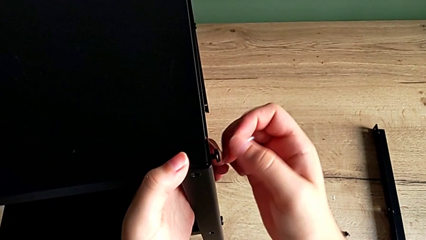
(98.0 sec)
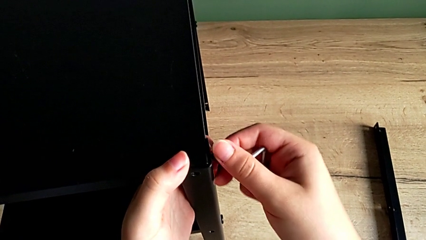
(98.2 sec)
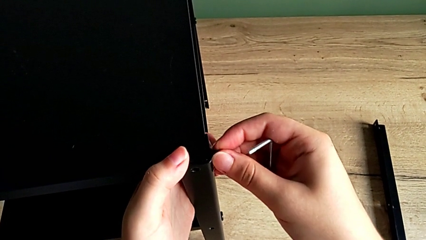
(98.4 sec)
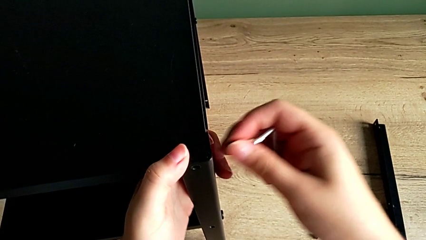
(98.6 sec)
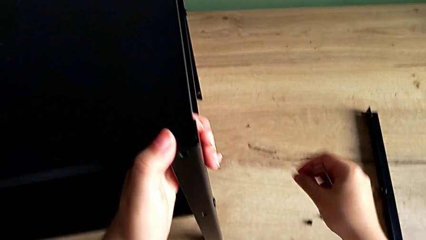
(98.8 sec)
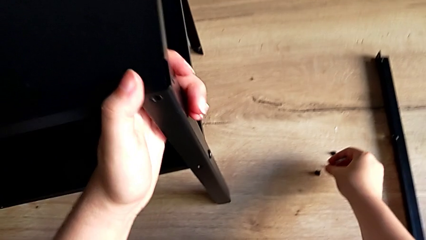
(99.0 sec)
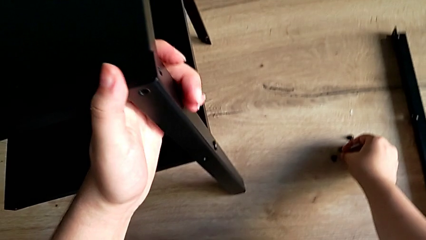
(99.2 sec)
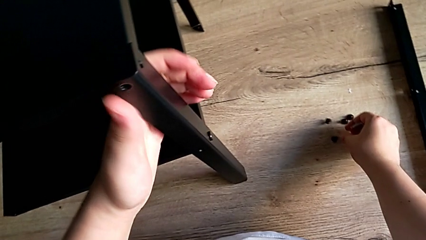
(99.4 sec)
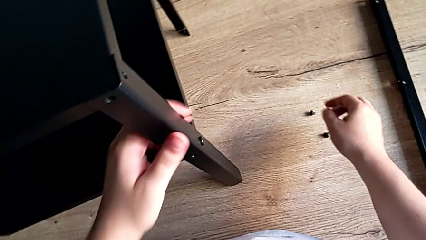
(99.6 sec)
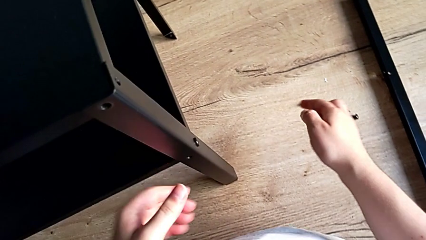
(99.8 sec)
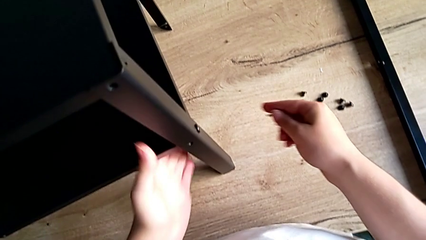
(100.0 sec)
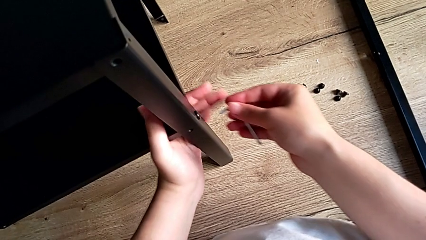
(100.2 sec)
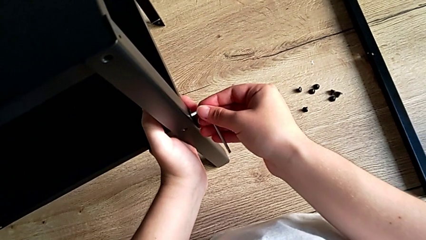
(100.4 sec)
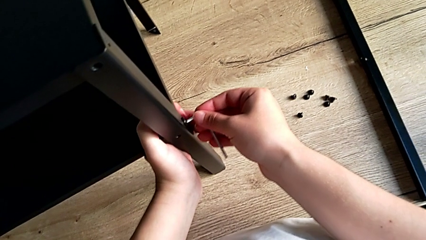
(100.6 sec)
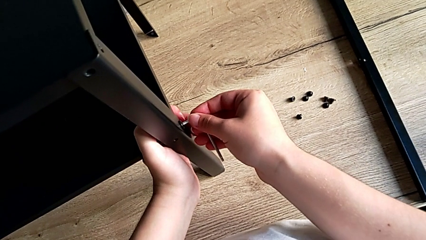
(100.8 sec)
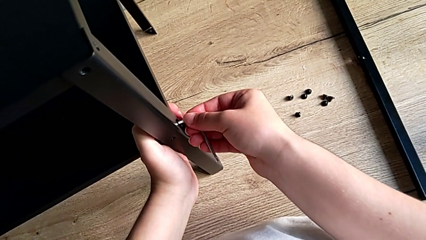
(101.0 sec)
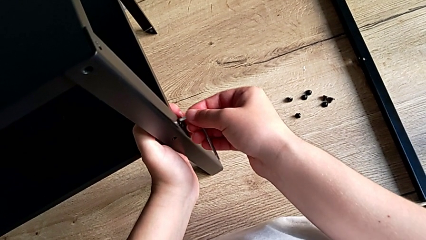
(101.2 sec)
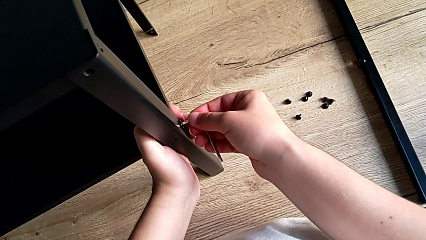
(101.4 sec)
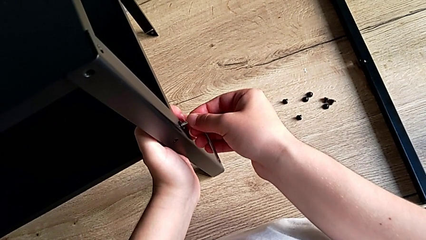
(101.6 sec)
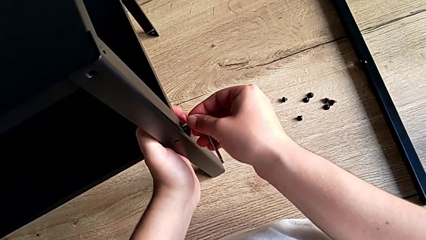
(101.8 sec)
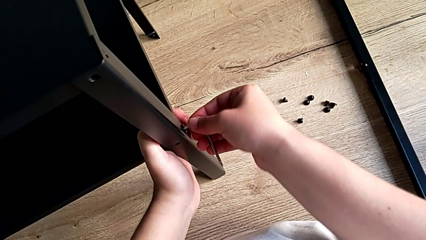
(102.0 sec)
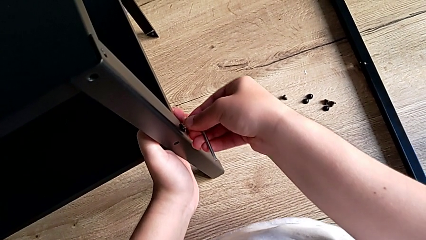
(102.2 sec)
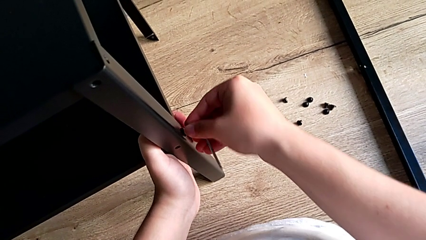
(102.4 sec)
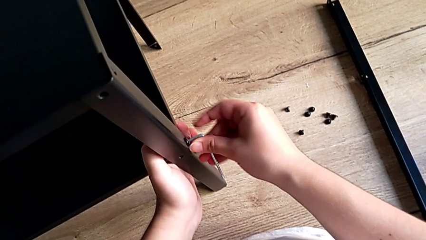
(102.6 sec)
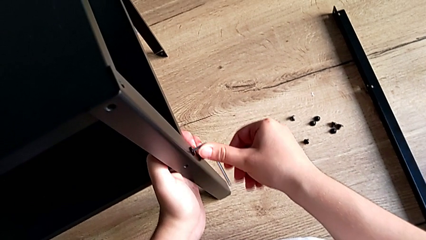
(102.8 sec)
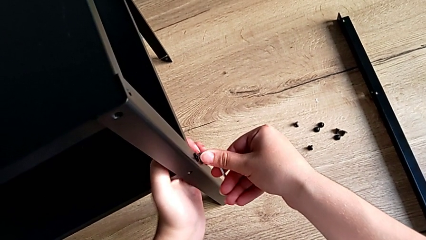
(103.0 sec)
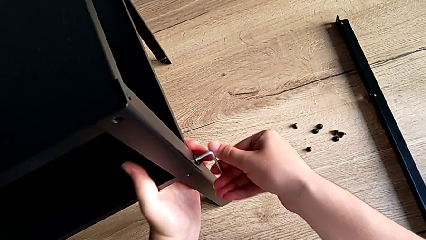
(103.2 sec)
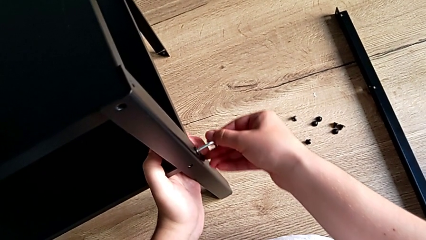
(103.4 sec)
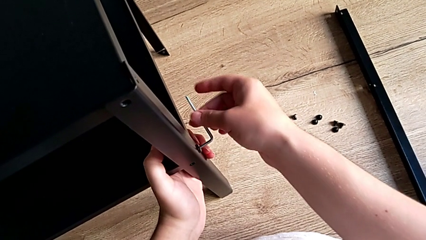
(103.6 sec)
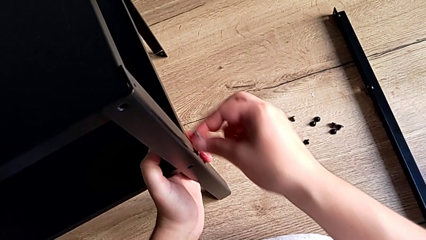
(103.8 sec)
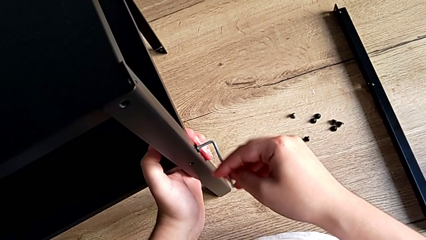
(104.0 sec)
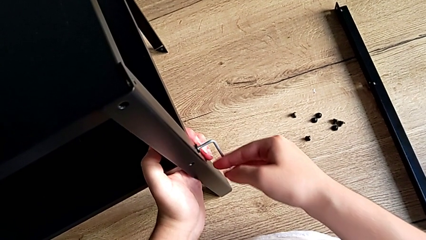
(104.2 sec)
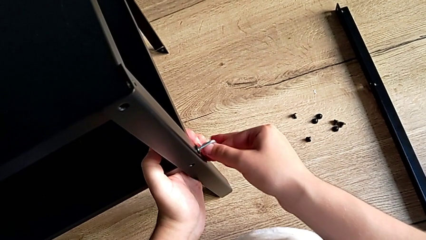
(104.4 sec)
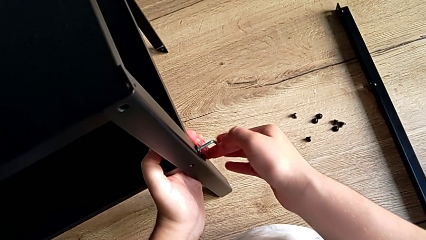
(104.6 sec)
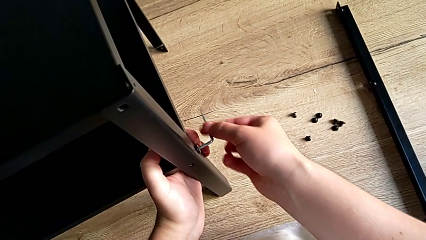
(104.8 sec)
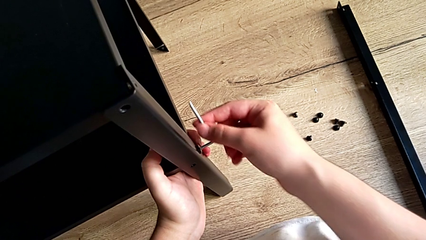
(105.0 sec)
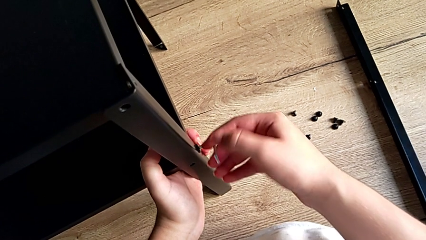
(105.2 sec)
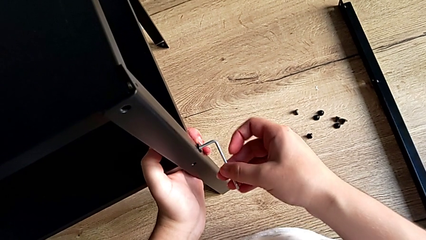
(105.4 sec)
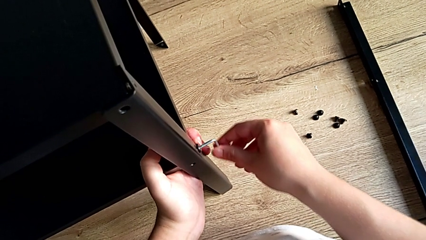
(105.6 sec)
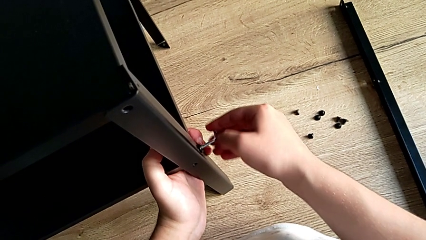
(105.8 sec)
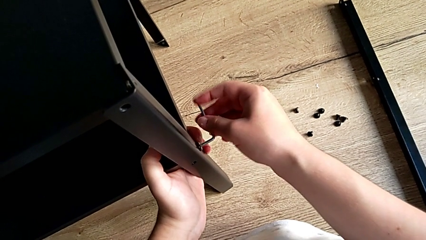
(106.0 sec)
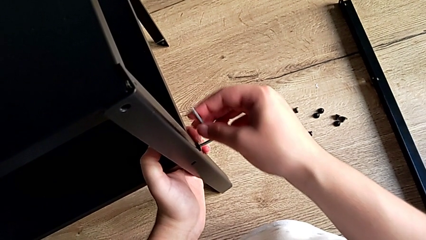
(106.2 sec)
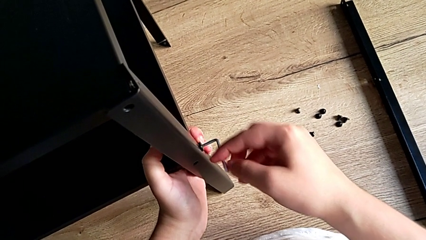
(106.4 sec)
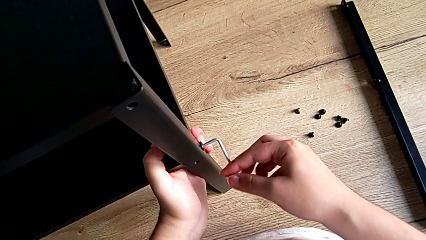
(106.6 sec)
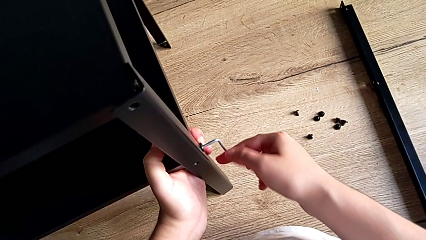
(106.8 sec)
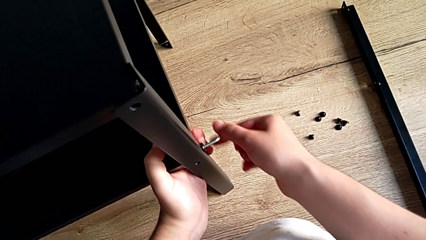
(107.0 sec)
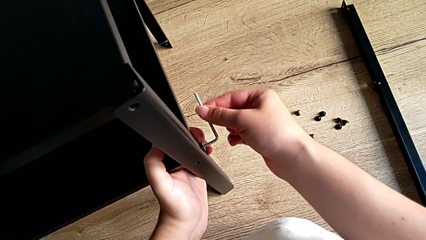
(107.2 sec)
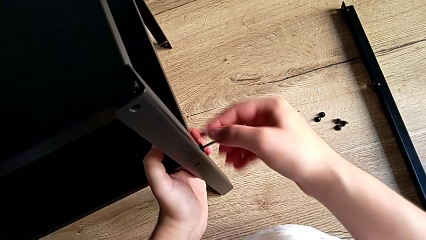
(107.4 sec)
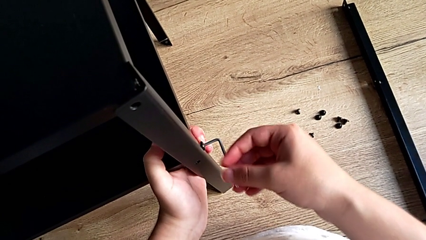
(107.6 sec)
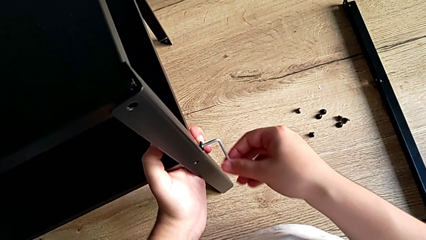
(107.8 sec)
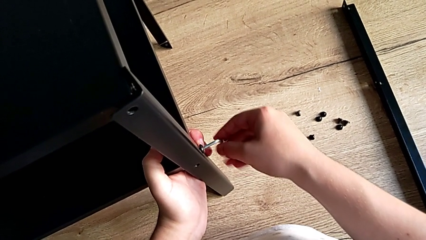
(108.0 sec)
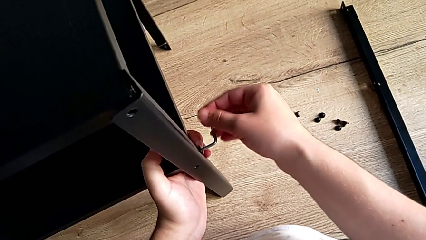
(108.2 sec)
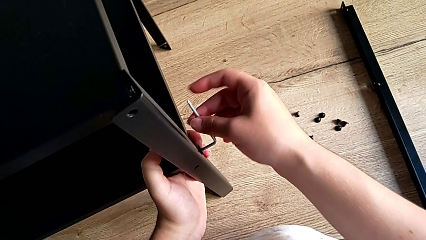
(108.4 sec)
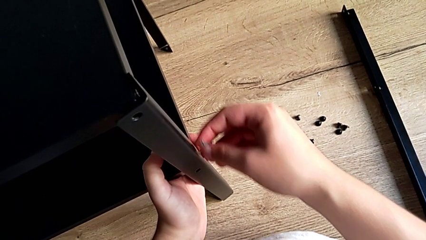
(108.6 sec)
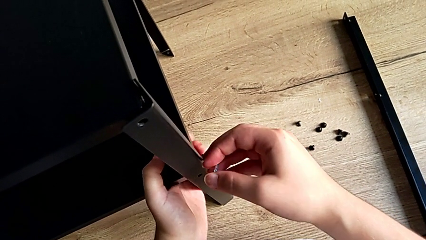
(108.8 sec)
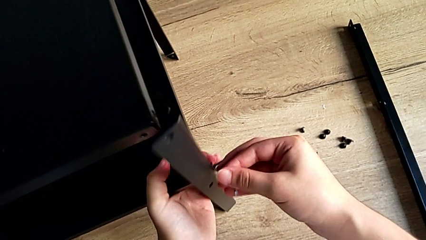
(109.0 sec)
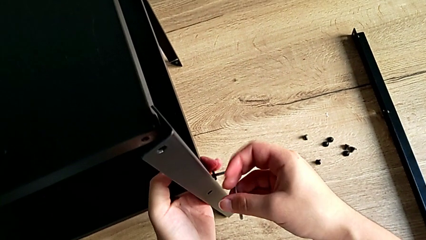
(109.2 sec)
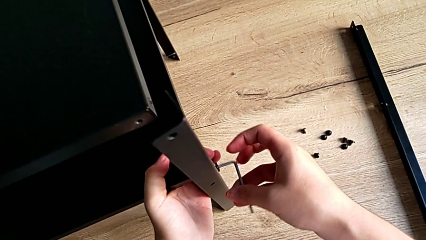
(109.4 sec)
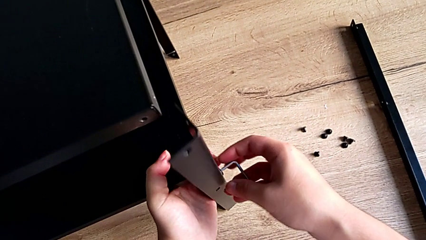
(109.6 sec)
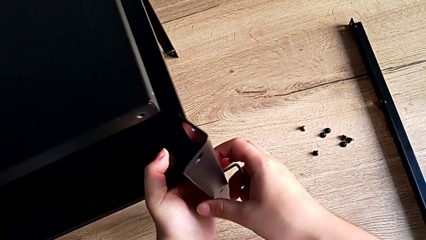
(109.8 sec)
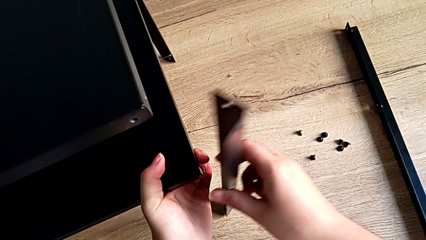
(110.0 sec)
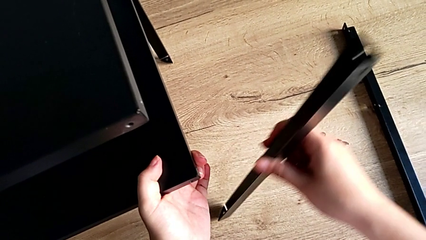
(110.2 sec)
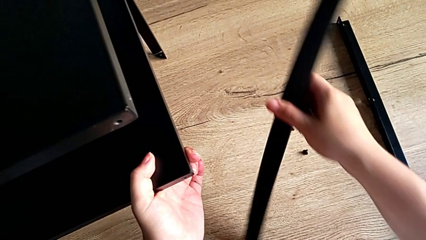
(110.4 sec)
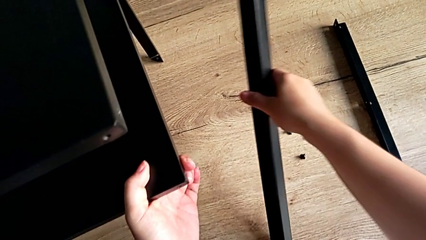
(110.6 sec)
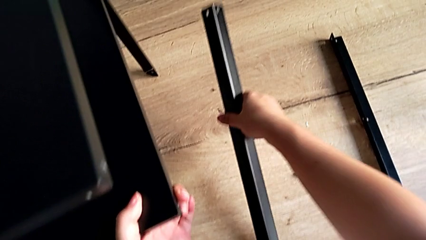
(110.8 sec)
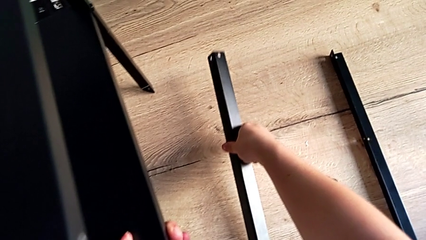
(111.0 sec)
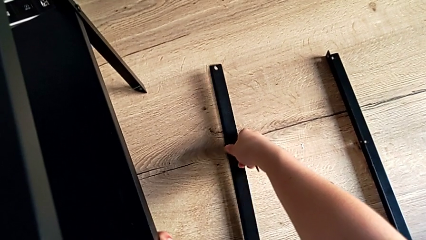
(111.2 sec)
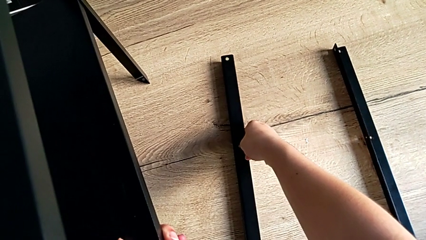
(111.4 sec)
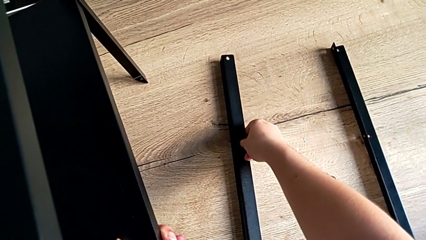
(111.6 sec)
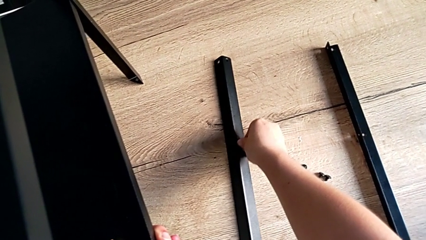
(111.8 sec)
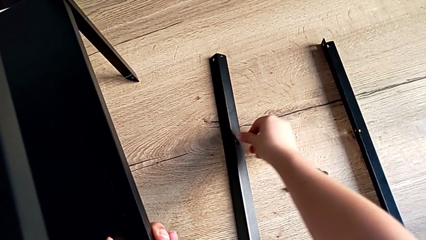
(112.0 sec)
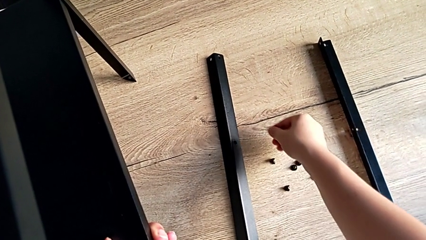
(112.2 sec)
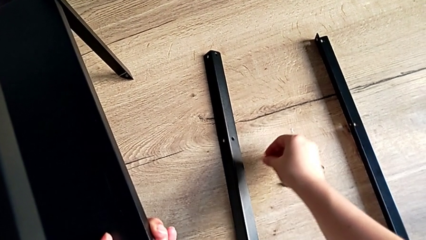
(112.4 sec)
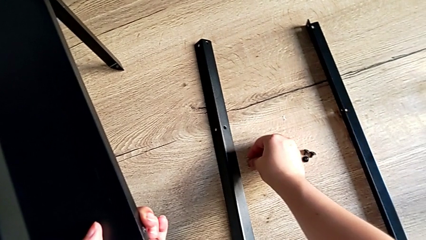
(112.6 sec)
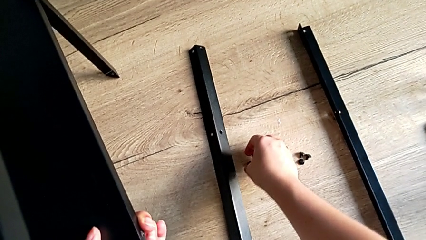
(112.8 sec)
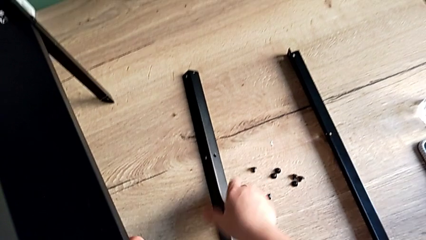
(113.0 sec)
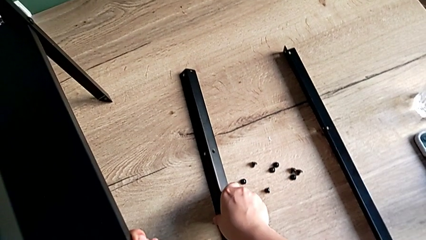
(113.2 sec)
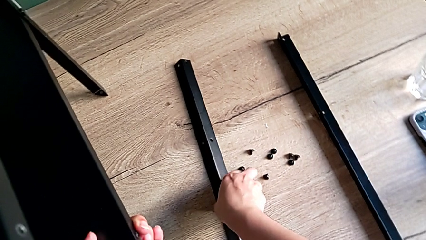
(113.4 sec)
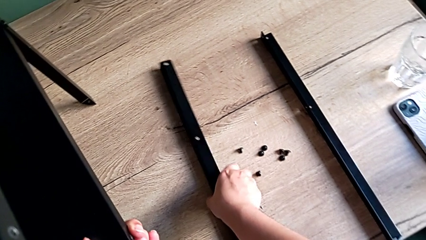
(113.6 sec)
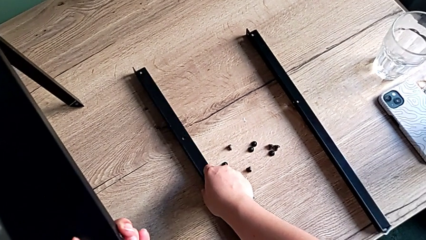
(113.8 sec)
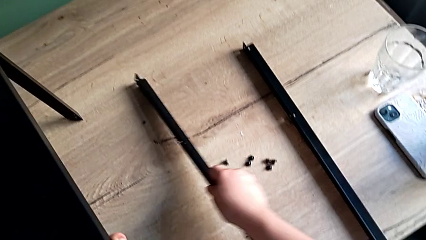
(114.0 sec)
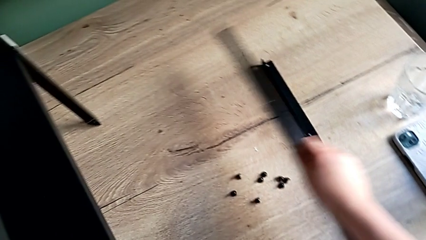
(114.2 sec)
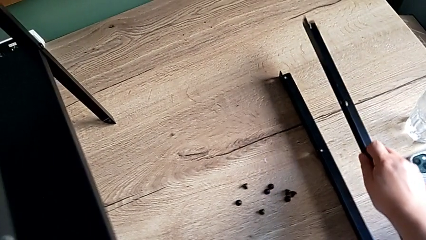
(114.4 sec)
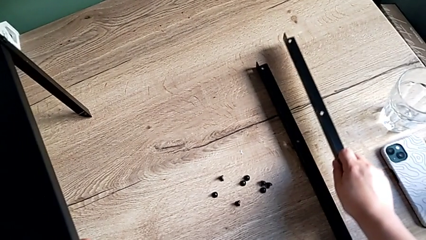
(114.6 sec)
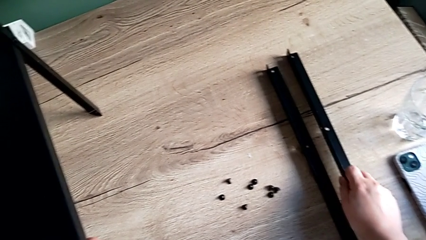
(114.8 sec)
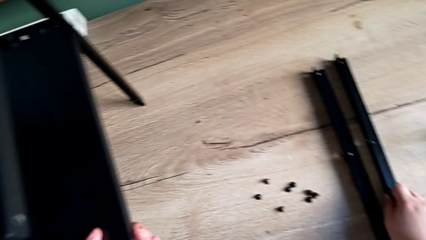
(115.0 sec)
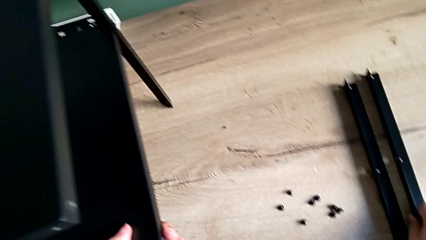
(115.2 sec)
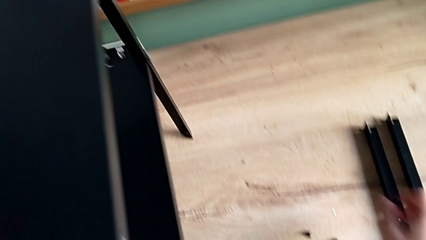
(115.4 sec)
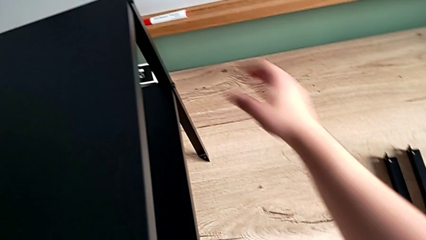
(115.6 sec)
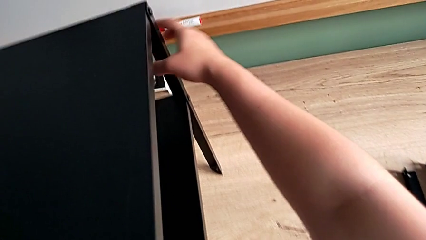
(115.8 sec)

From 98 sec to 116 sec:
The camera wearer is unscrewing the leg. They disassemble the hex socket head, place it, insert the Allen wrench, unscrew the hex socket head, disassemble the leg, place it, place the hex socket head, grab the leg and place it.
